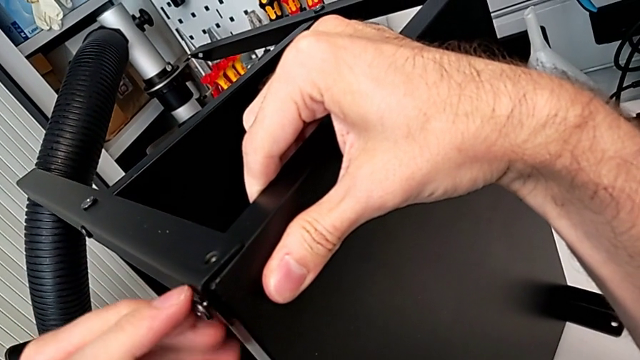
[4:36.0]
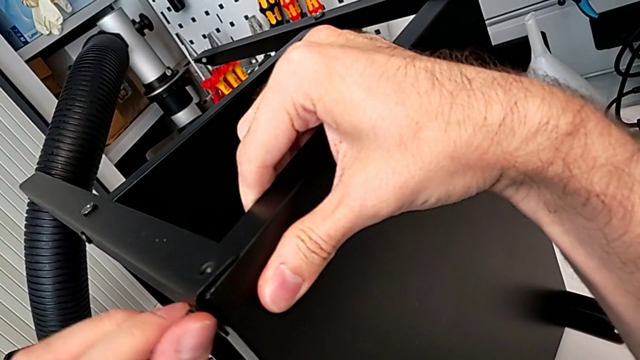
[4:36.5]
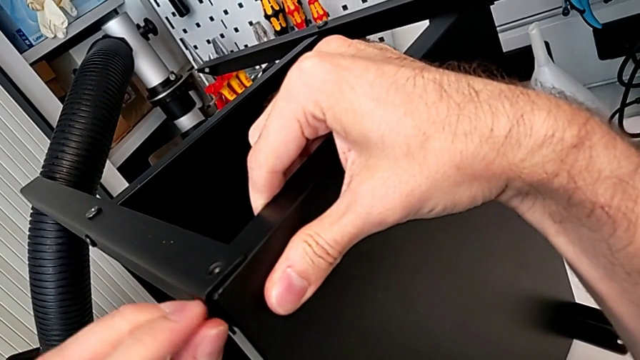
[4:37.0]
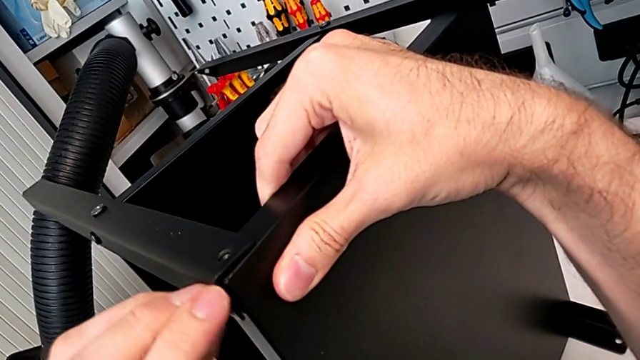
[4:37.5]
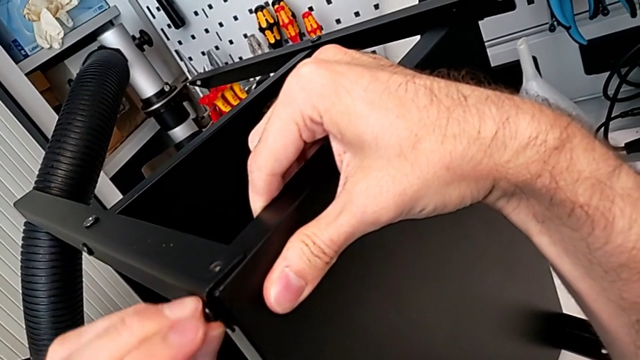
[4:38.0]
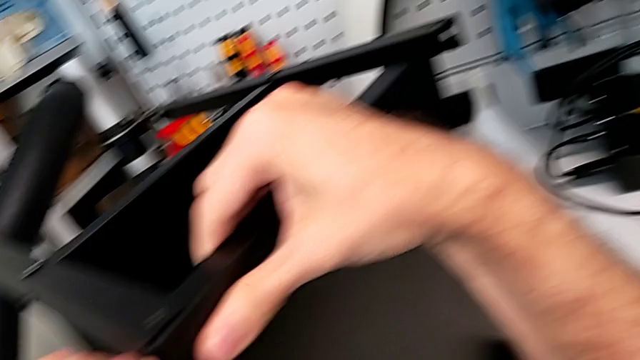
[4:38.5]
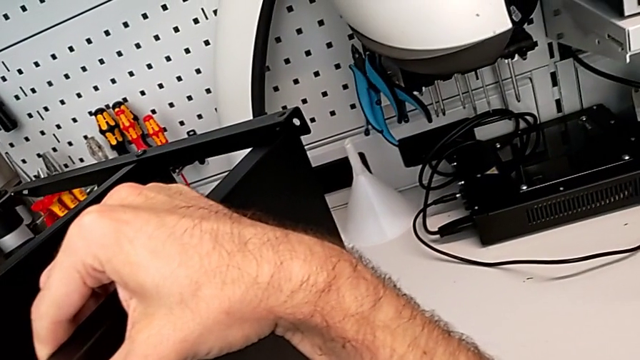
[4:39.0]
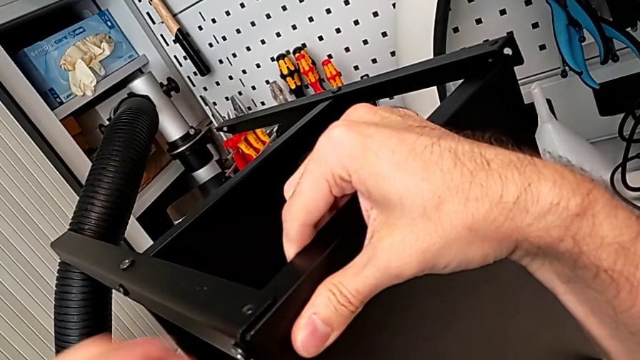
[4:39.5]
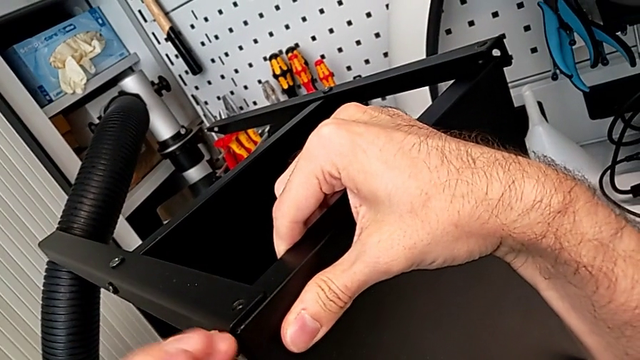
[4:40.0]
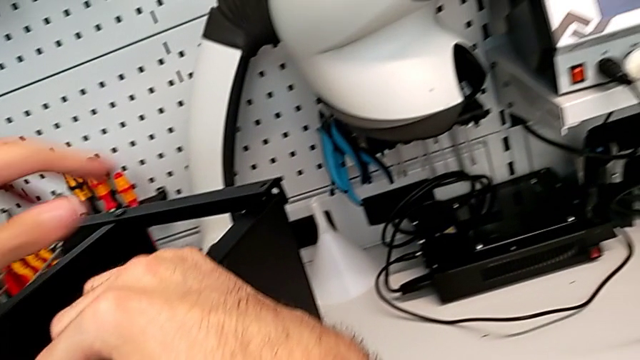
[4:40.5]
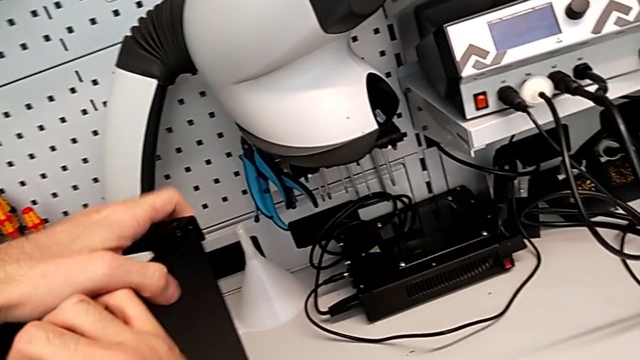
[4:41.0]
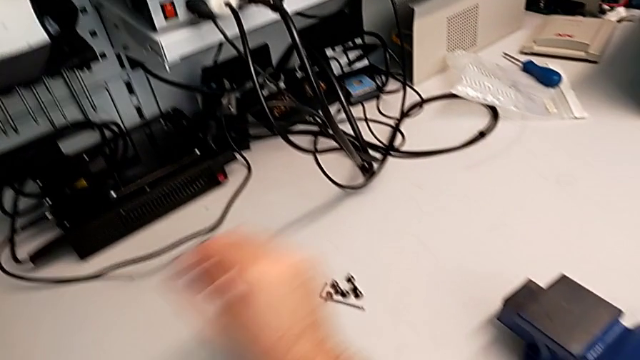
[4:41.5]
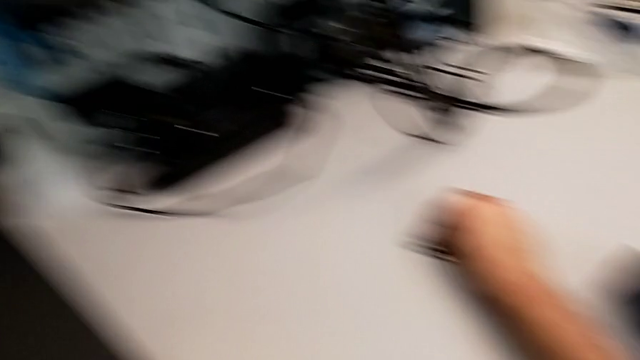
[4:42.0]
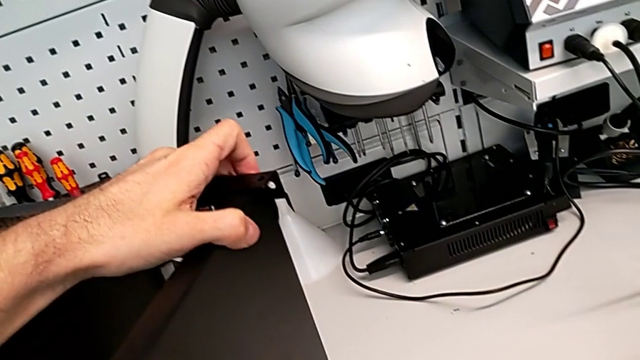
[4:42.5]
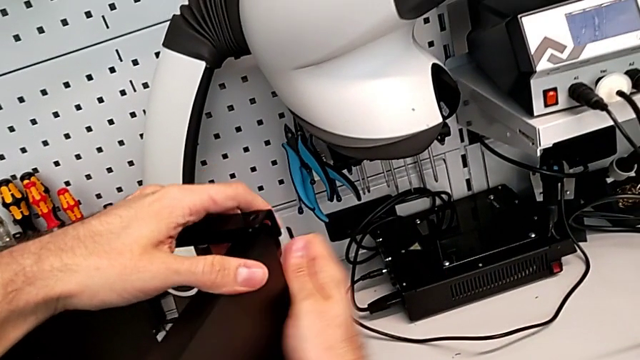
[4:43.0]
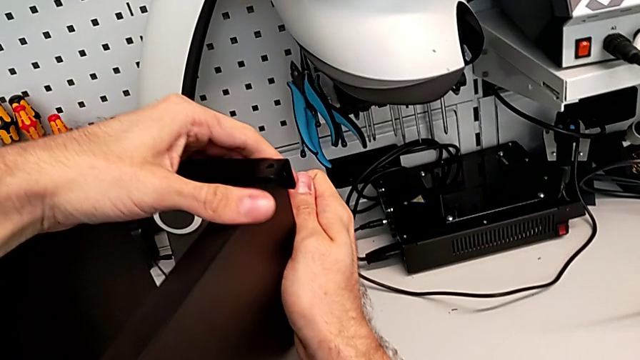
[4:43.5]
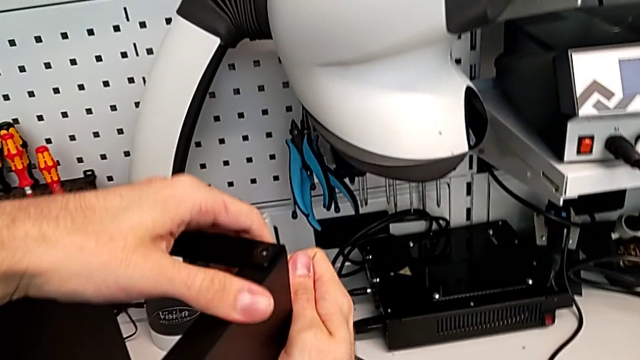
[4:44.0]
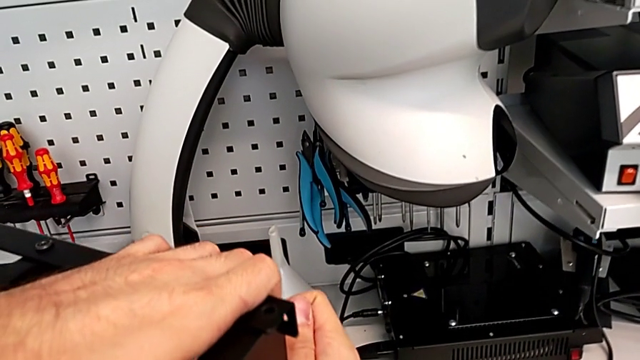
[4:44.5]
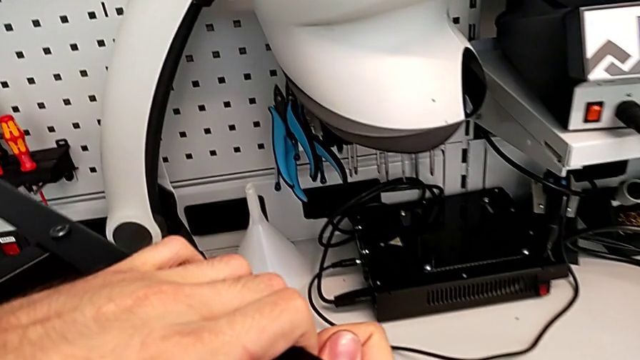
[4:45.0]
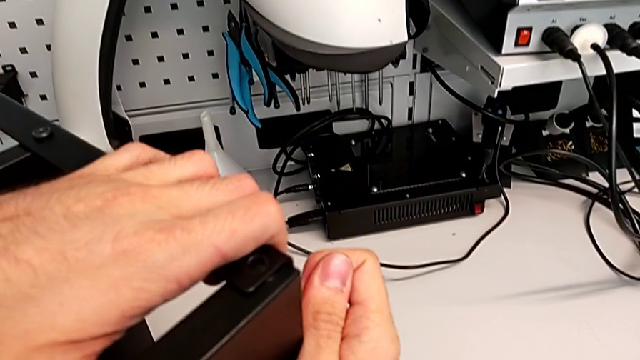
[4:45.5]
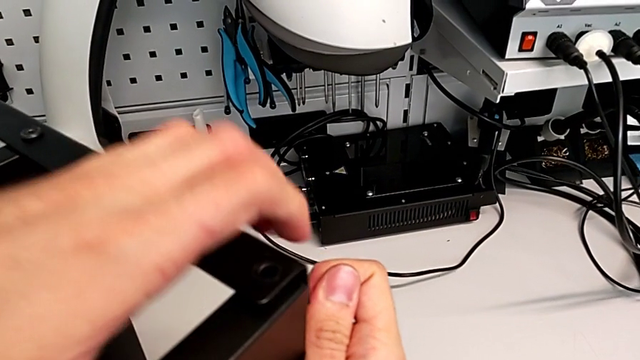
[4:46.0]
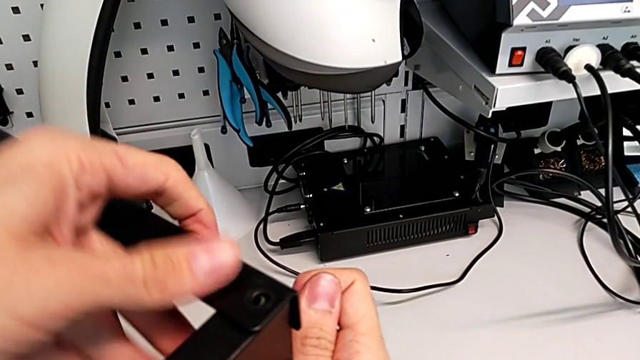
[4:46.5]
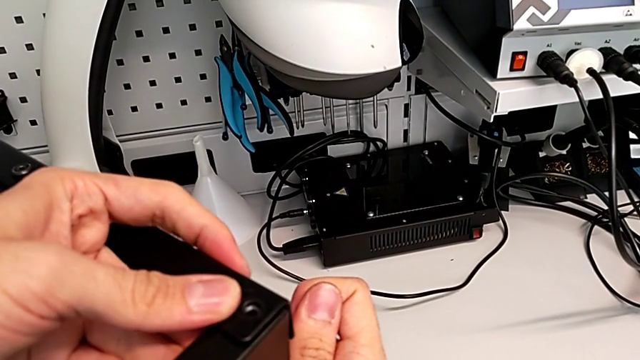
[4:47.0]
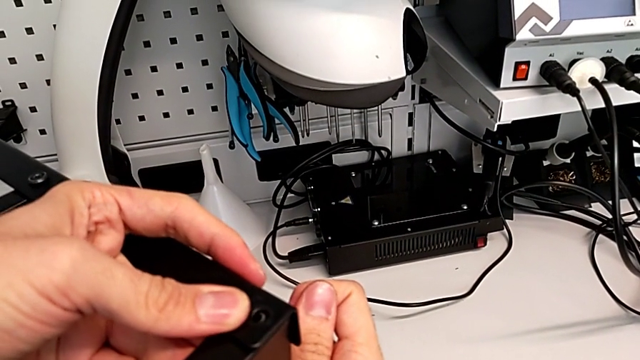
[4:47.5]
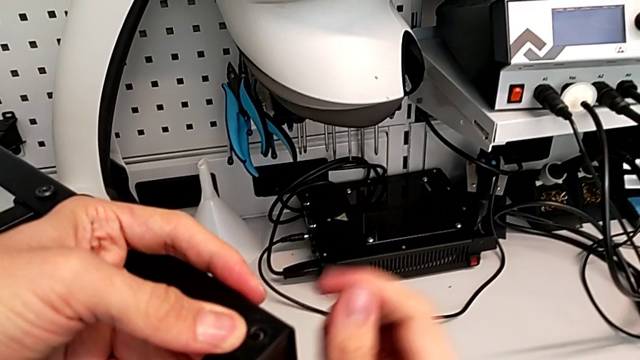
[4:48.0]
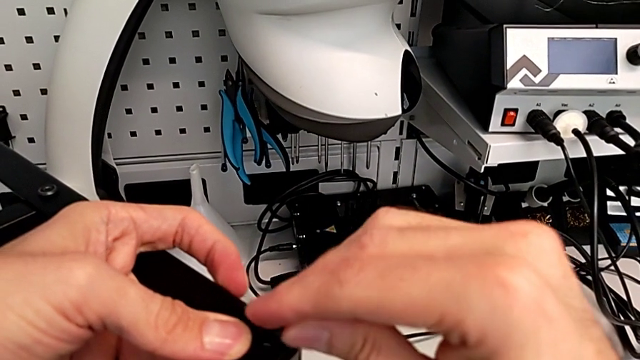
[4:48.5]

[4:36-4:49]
The camera wearer is screwing the screws into the leg and the top of the table. They keep screwing the hex socket head, grab it, slide the nightstand and insert the hex socket head.

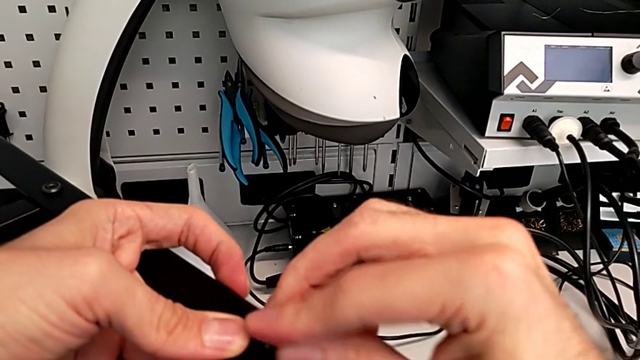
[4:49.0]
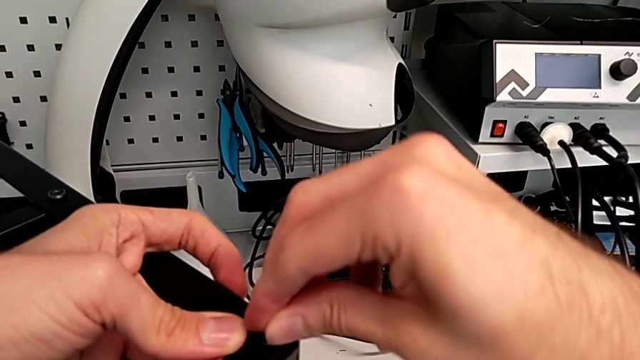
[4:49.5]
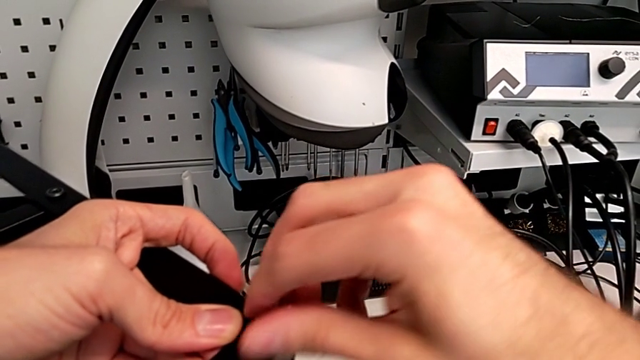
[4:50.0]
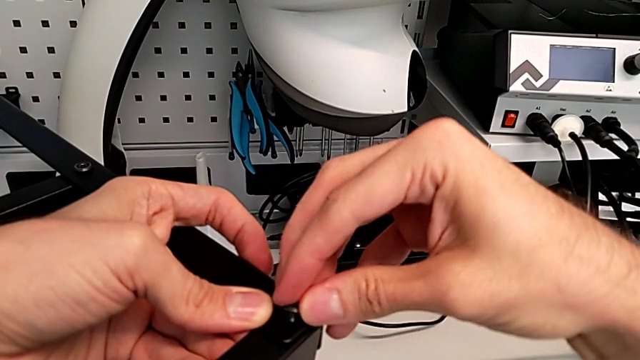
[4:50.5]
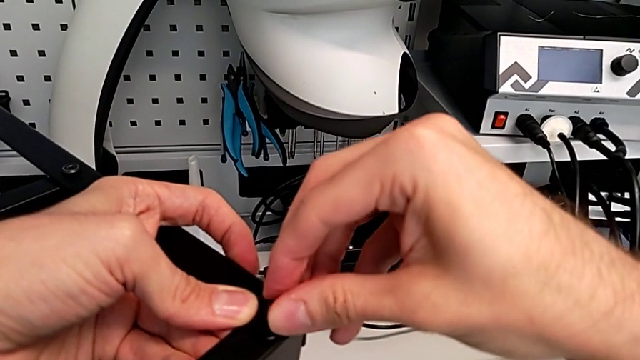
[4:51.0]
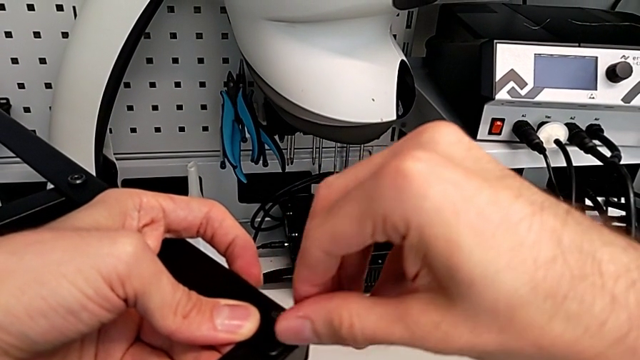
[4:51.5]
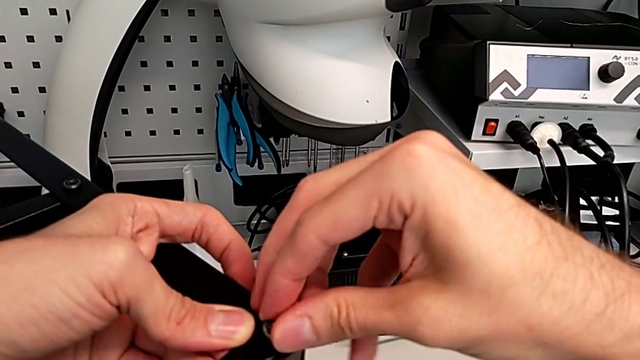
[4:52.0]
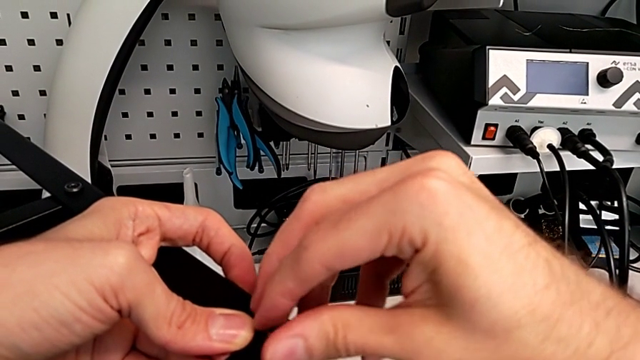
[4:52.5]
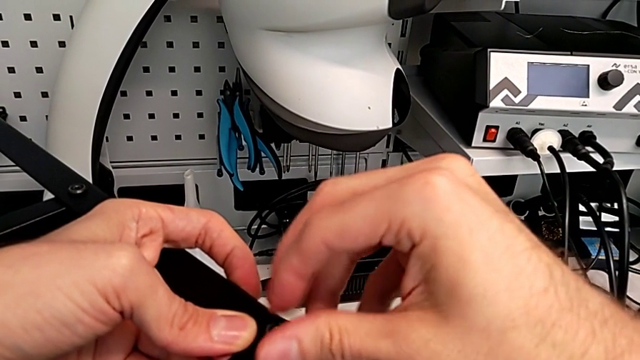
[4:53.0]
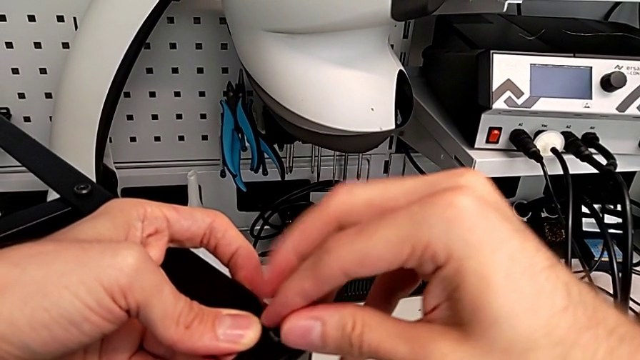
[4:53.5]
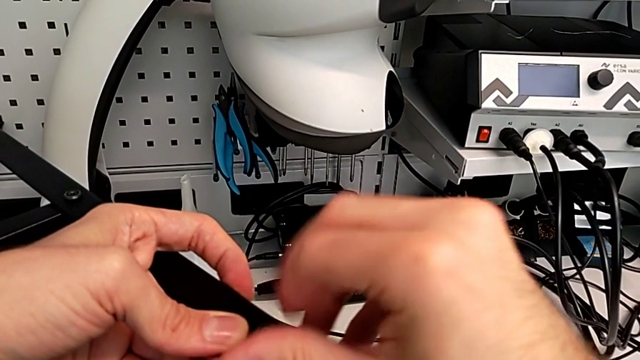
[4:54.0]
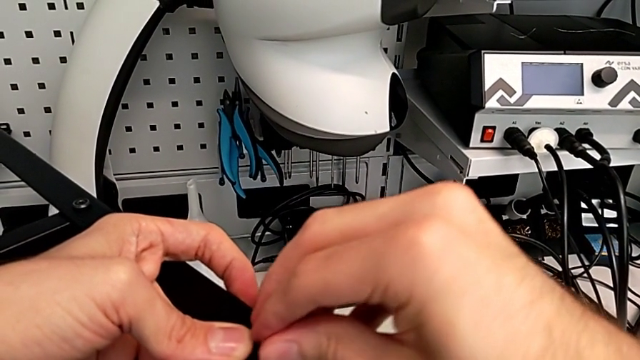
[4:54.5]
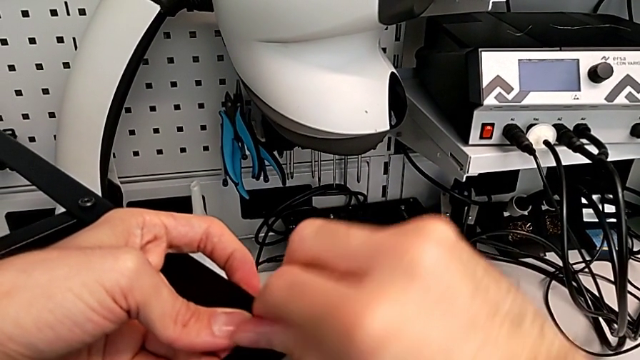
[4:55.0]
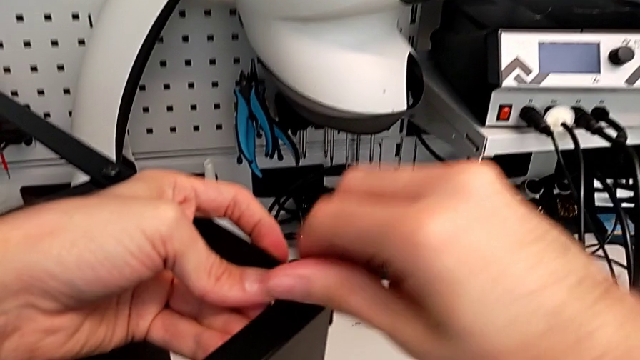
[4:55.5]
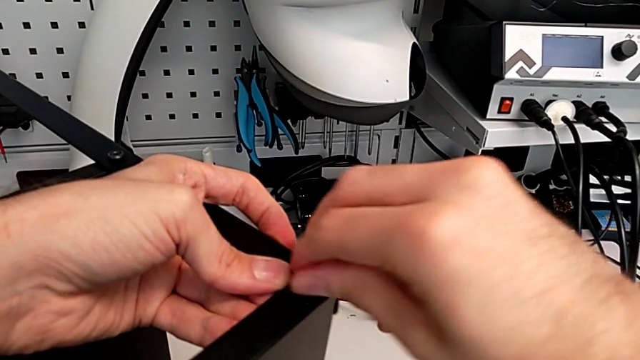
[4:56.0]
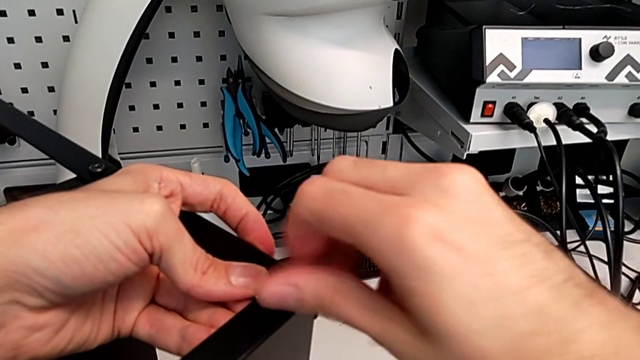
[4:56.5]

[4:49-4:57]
The camera wearer is screwing the screws into the leg and the top of the table. They begin to screw the hex socket head.
